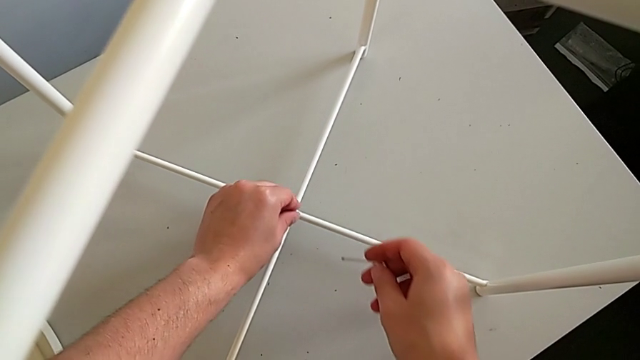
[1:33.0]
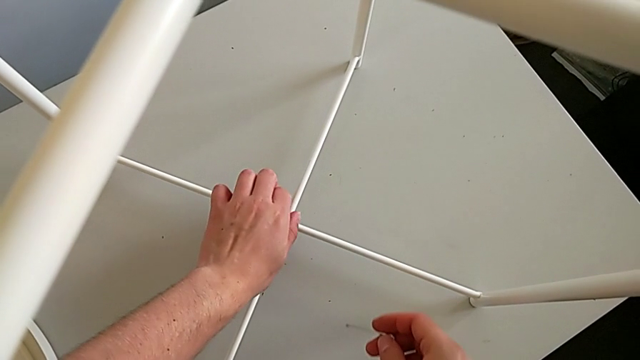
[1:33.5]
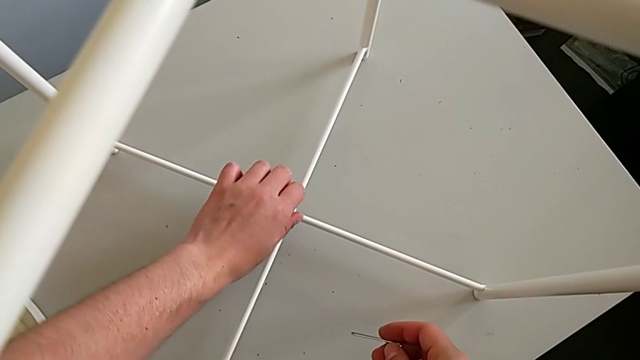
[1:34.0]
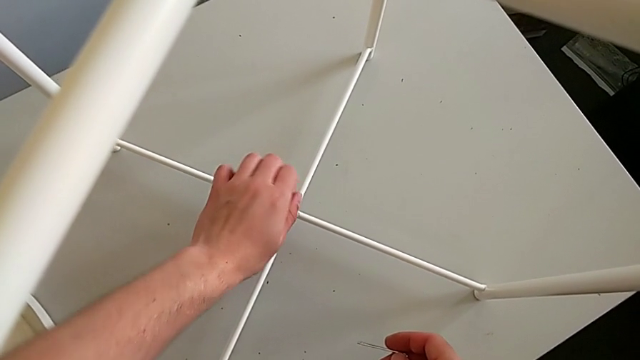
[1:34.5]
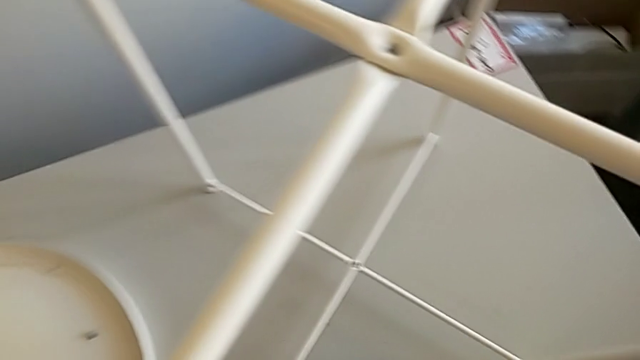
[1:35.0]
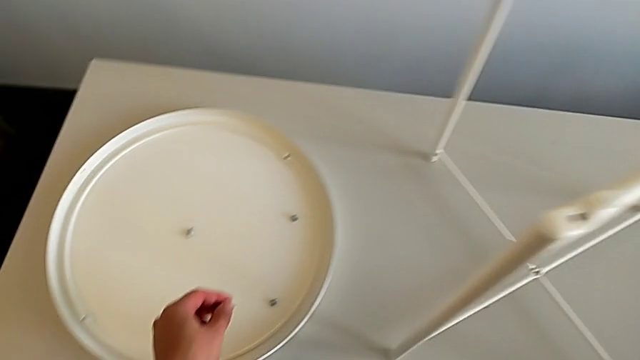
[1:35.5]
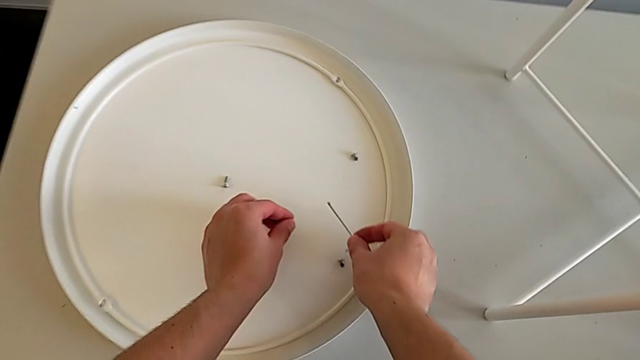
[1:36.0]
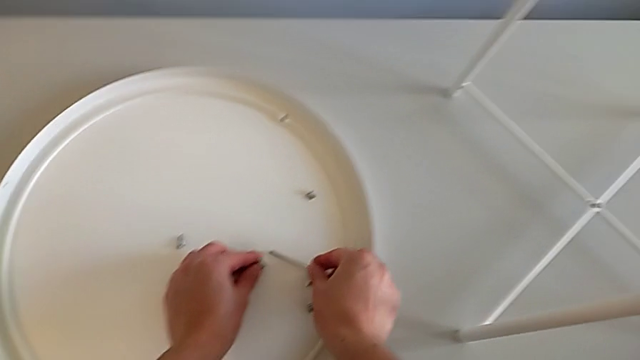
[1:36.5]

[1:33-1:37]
The camera wearer is using the Allen wrench to unscrew the fourth screw. They unscrew the hex socket head, disassemble it, place it with the left hand and place the Allen wrench with the right hand.

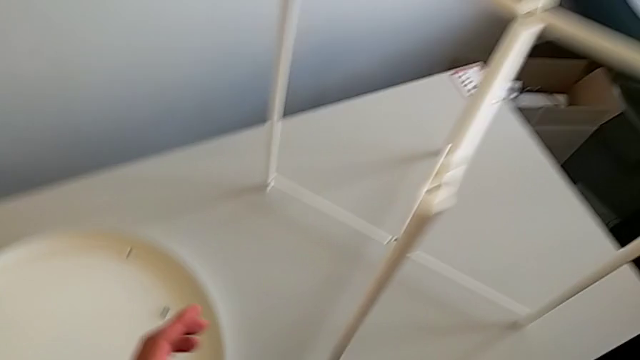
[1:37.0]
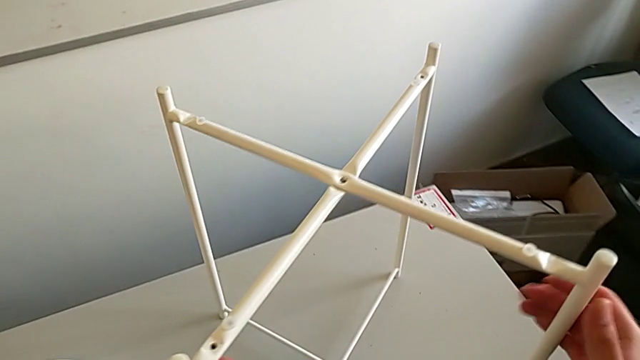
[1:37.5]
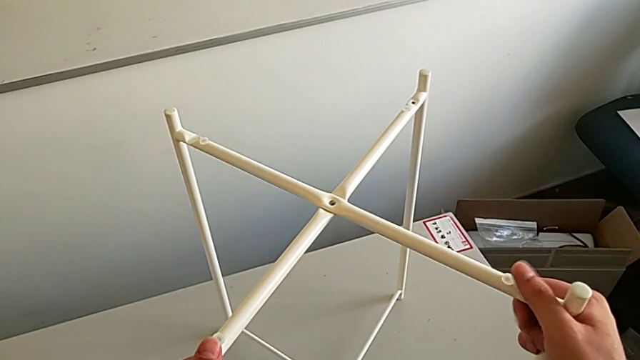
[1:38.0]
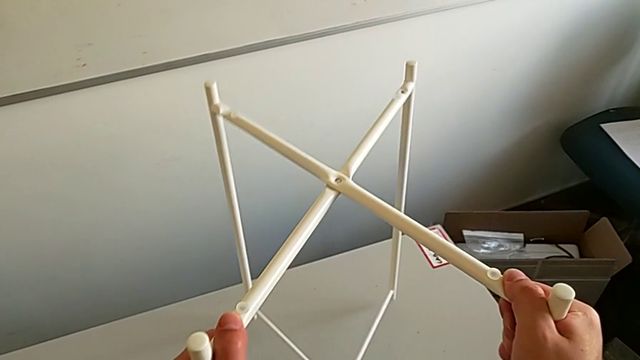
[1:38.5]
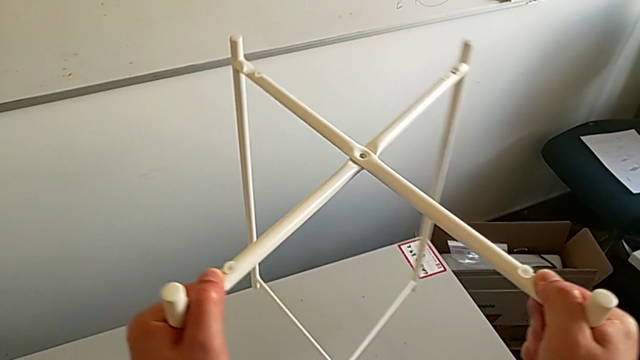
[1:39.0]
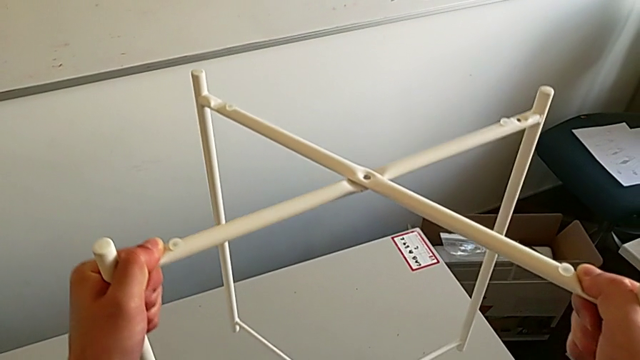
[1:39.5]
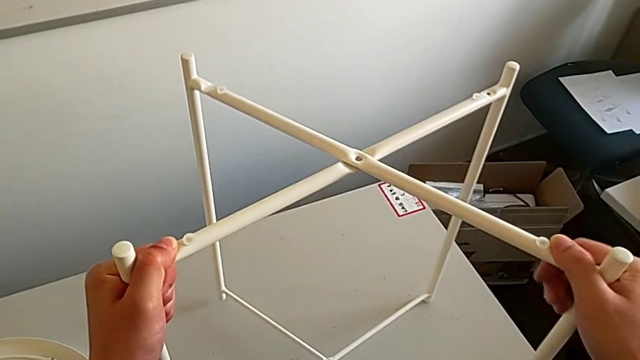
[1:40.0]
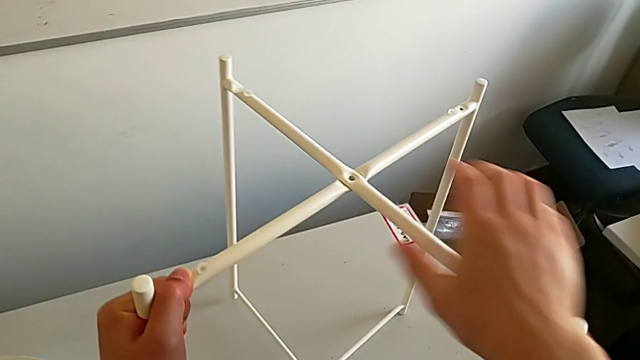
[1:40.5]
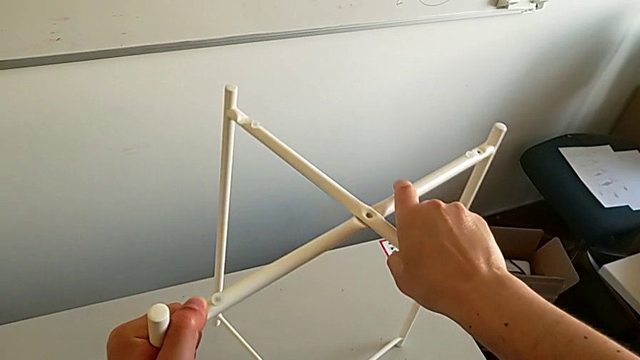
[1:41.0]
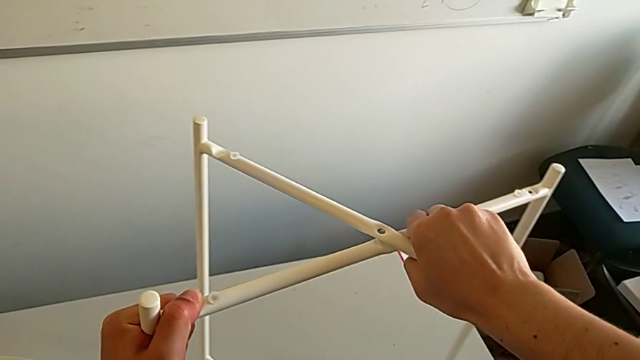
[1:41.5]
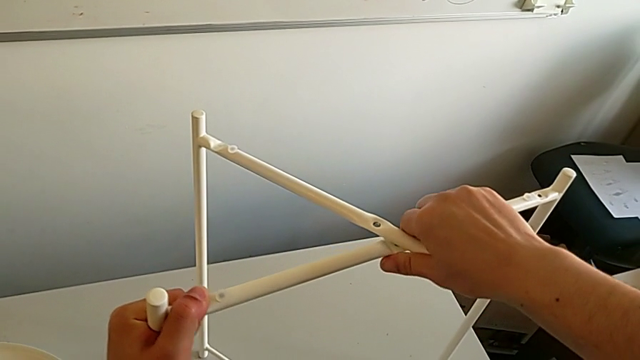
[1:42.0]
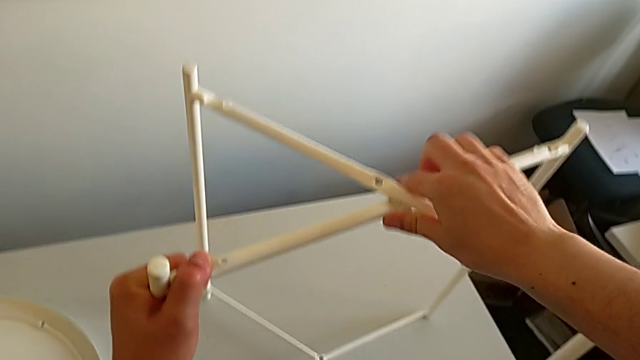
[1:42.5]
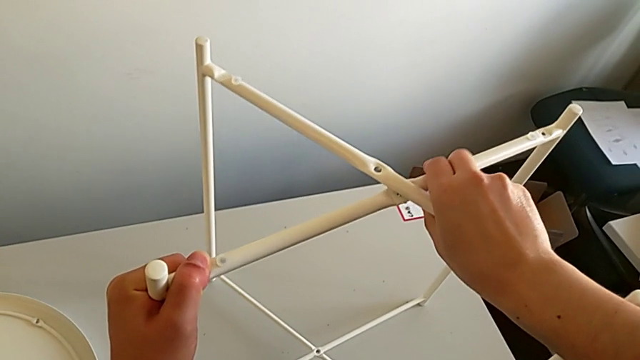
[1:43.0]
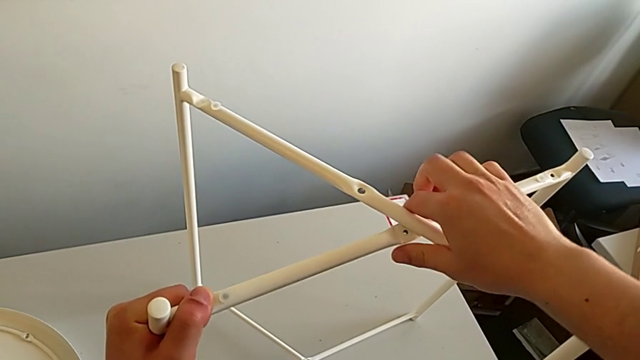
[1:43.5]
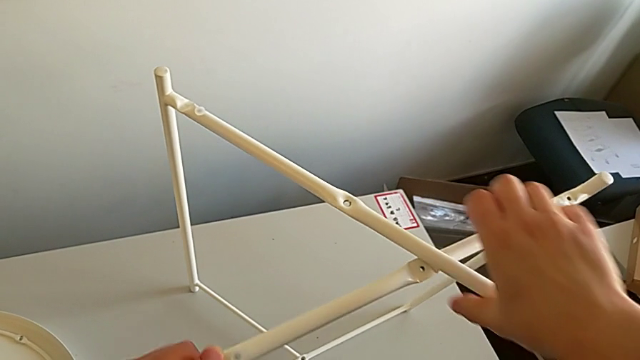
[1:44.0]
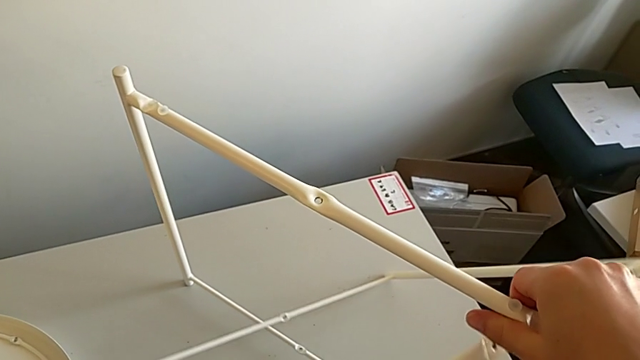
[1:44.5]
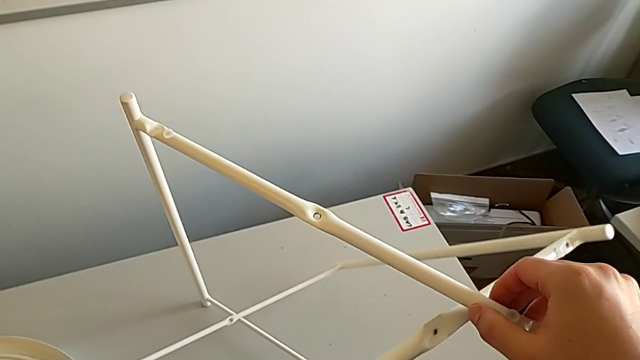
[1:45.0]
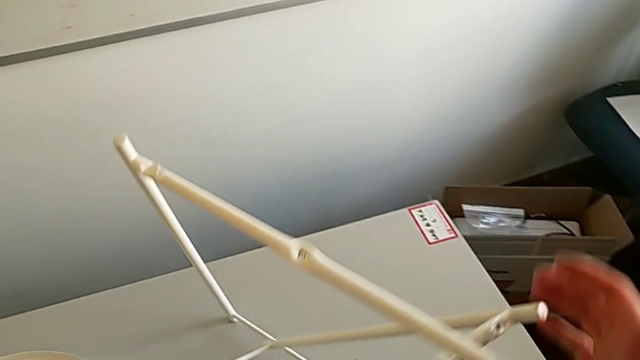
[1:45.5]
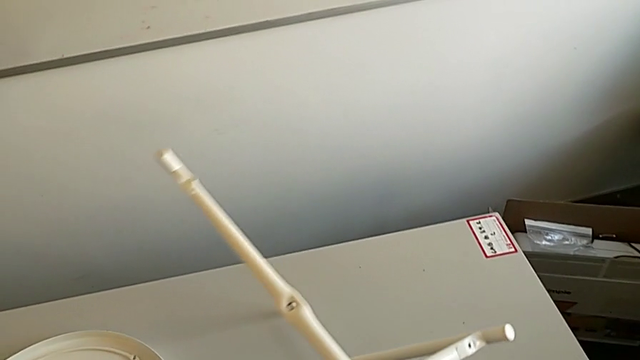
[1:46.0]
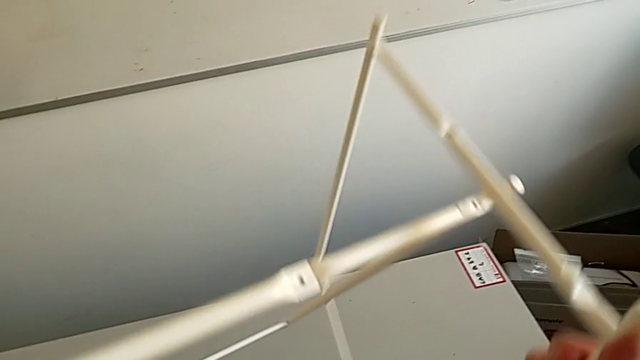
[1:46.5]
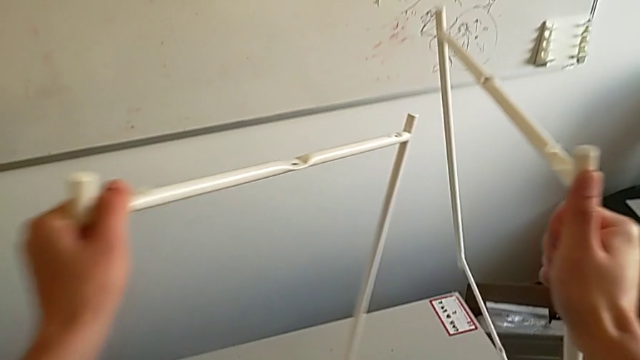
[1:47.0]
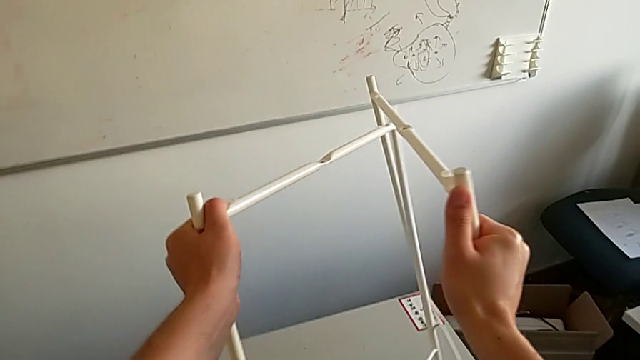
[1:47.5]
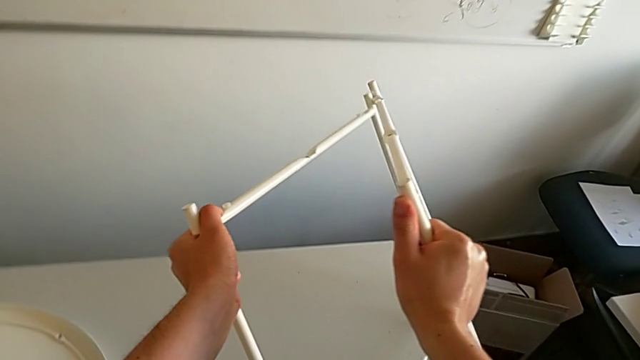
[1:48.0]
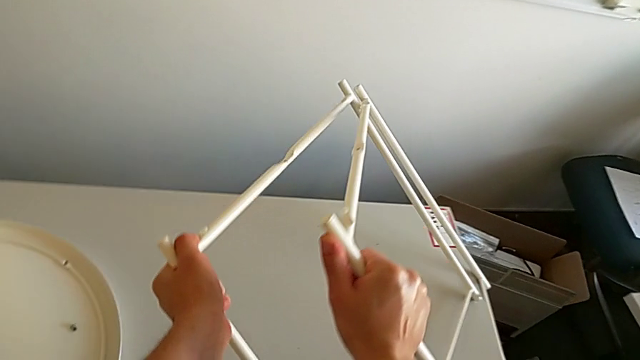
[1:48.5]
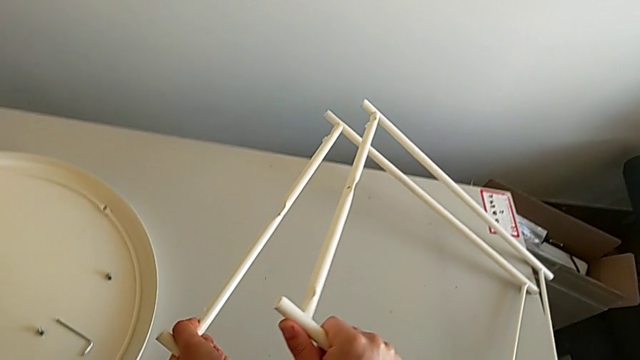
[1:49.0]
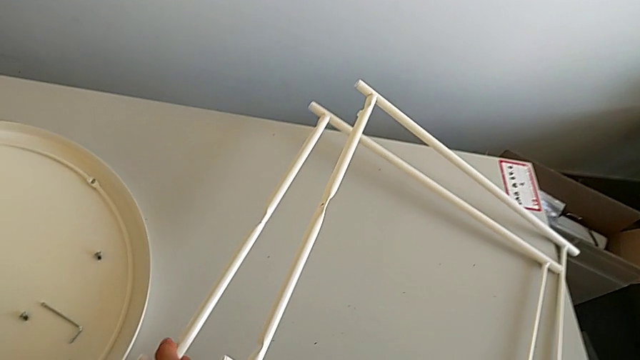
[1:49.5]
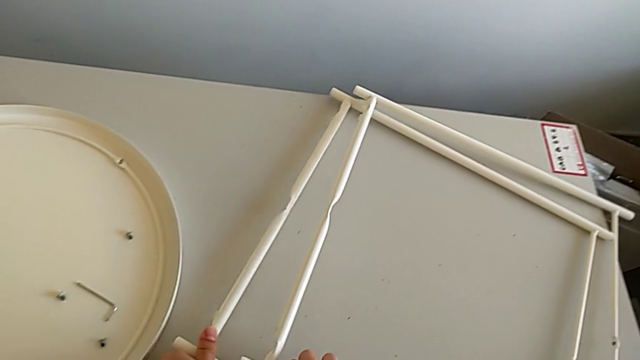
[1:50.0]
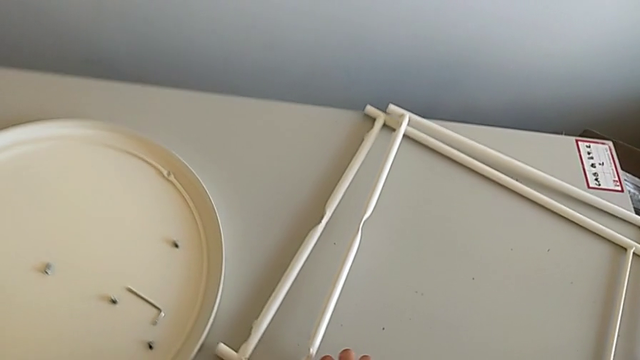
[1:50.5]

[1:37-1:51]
The camera wearer disassembles both pairs of legs. They grab the leg, slide it, disassemble it and place it.
